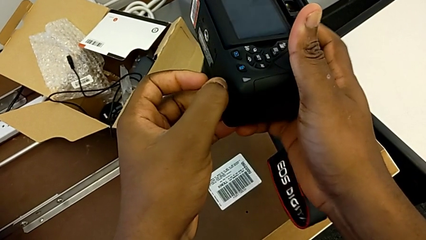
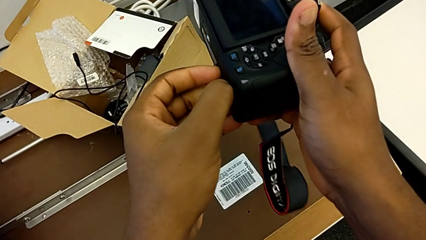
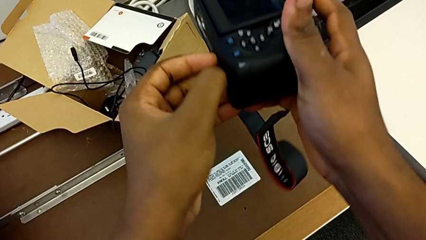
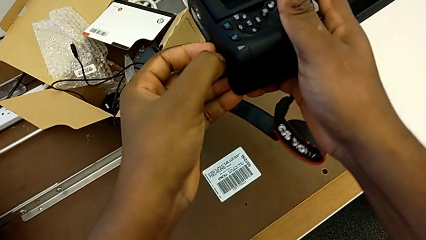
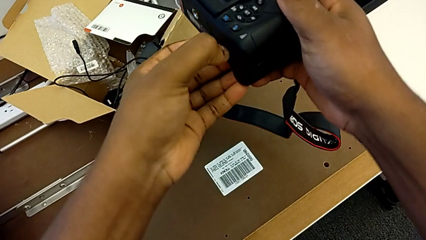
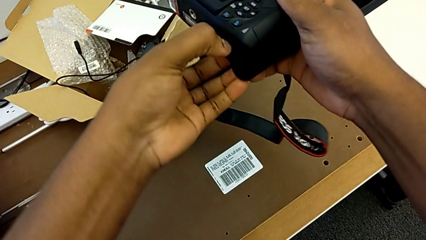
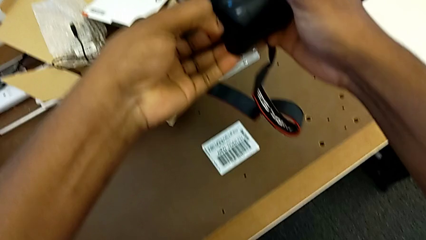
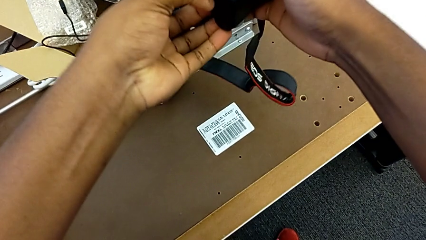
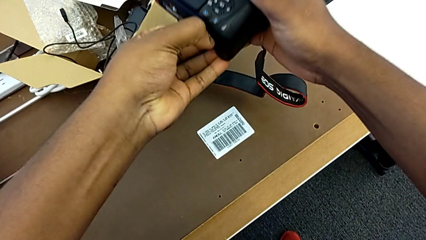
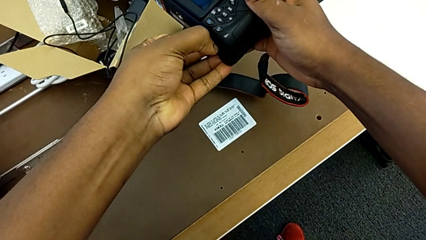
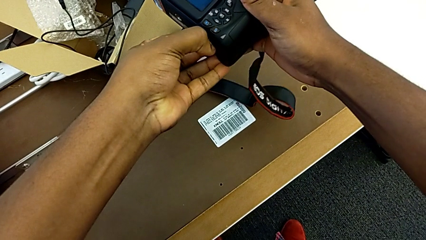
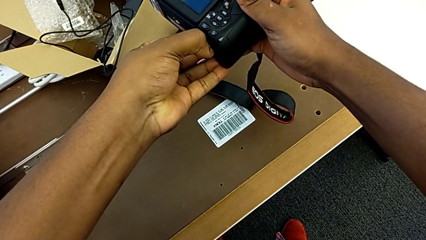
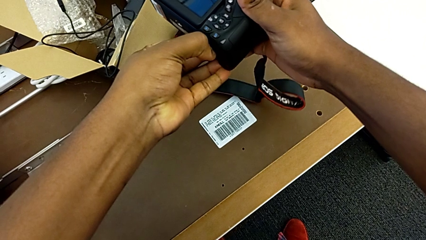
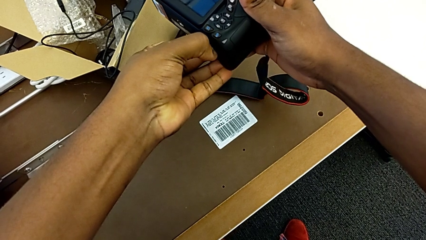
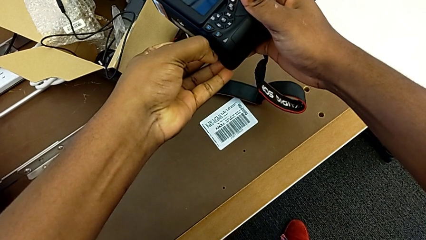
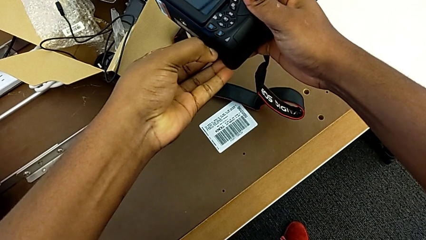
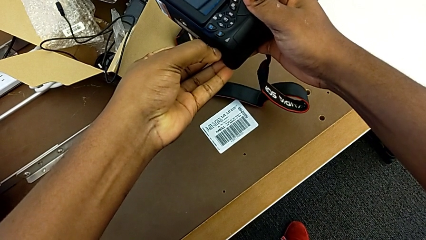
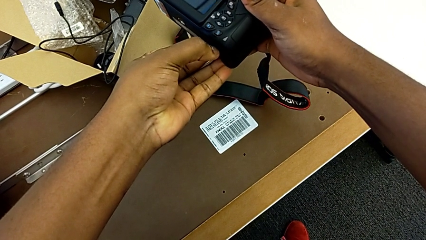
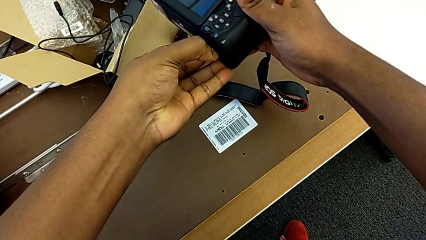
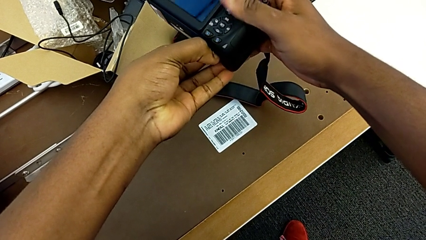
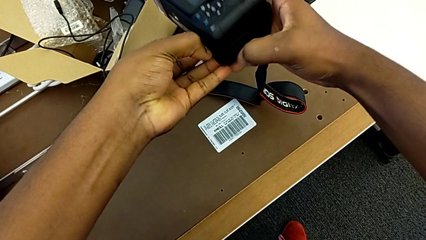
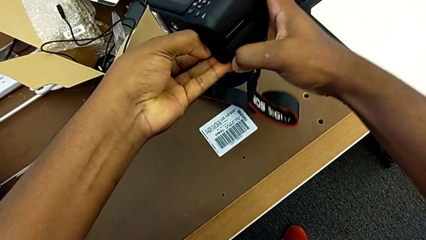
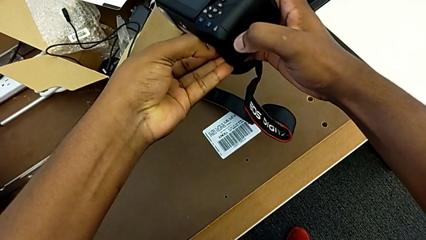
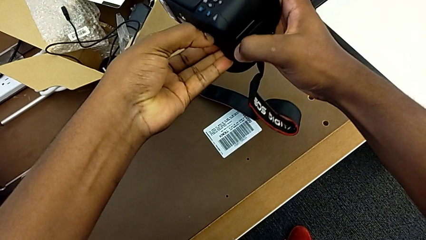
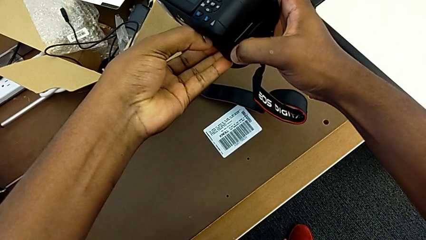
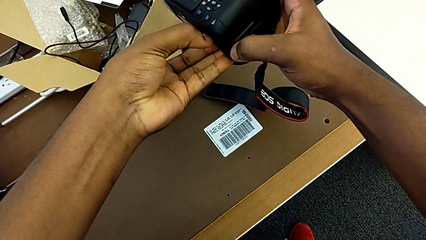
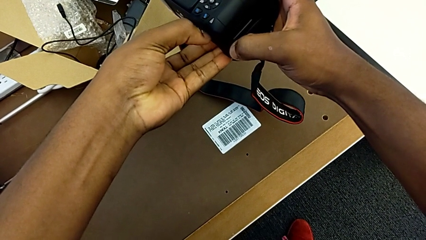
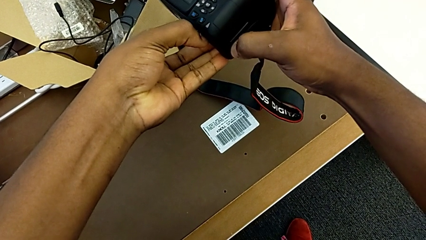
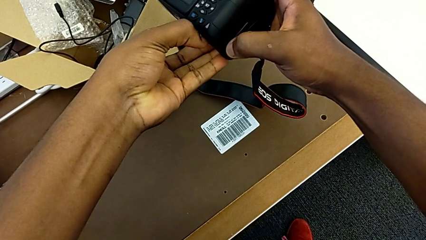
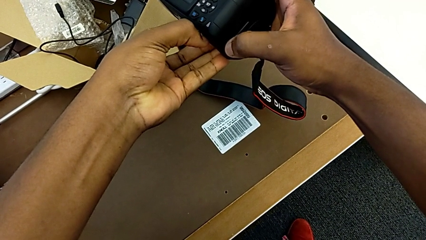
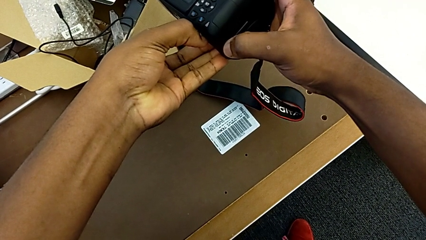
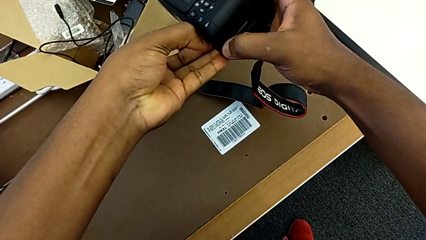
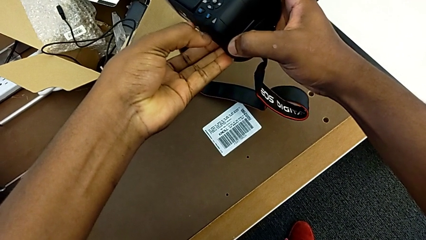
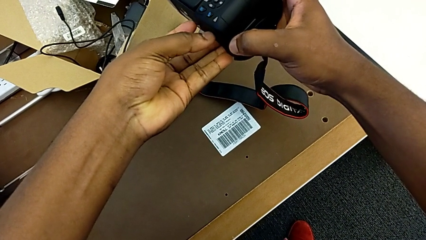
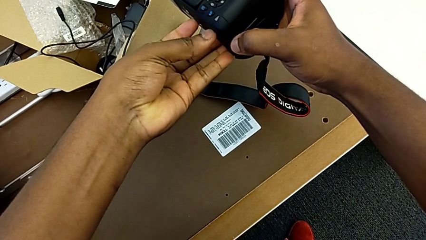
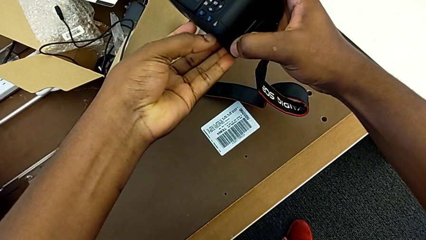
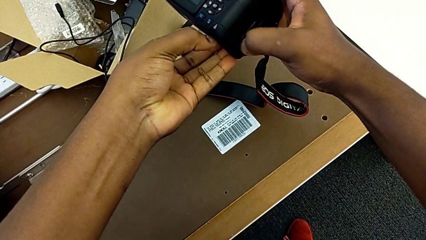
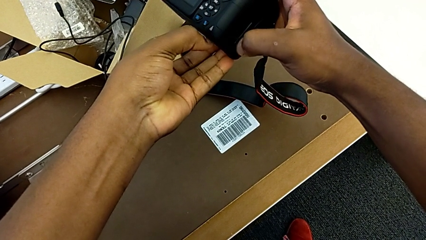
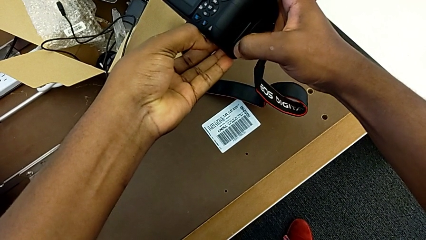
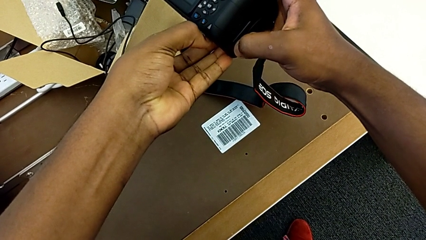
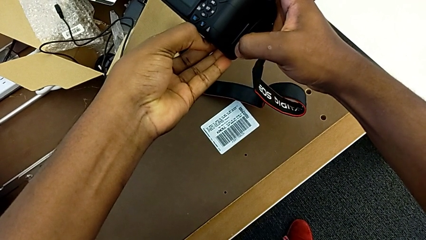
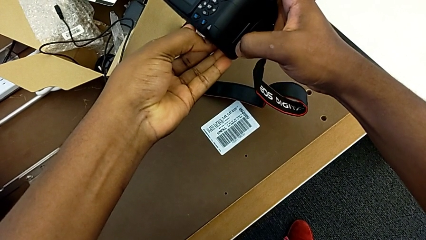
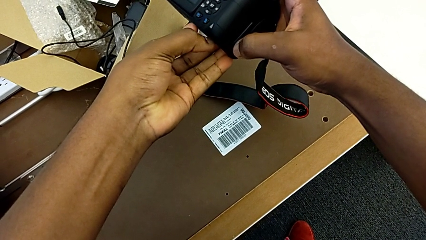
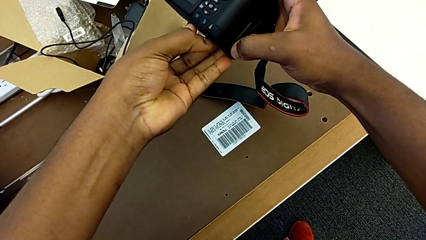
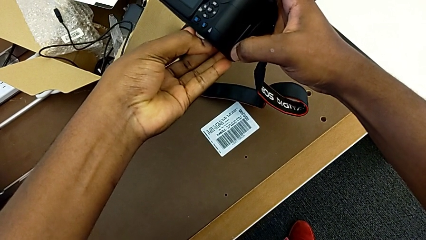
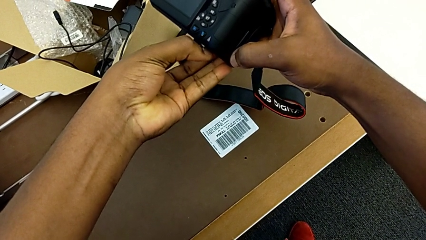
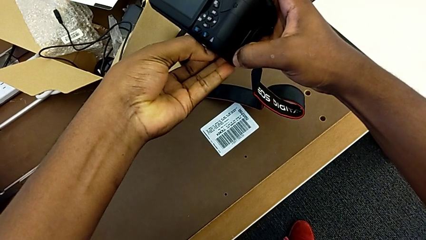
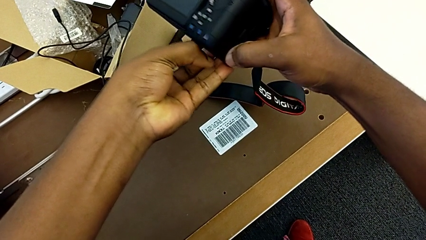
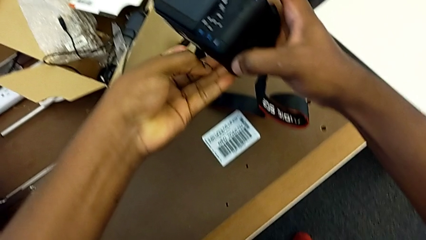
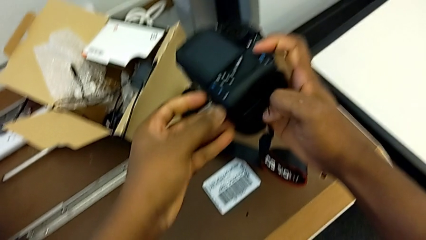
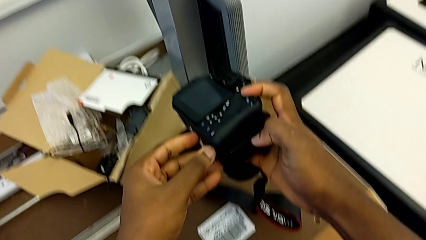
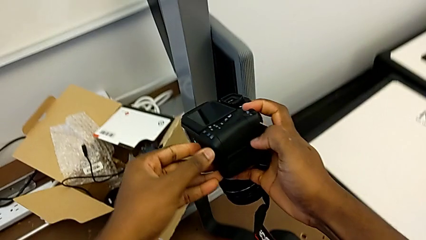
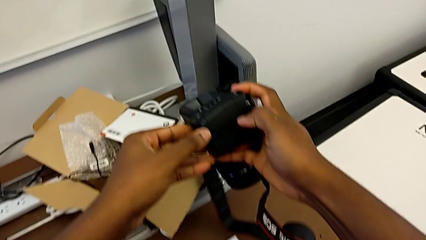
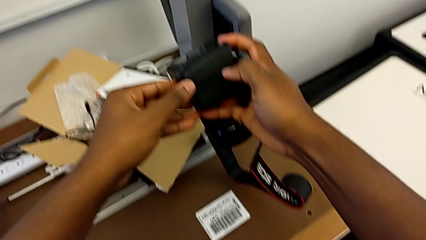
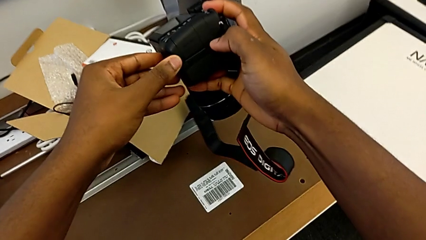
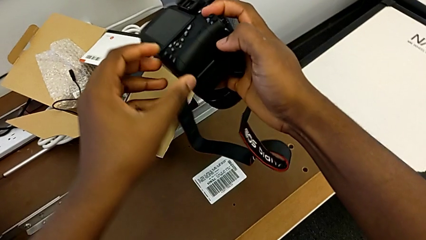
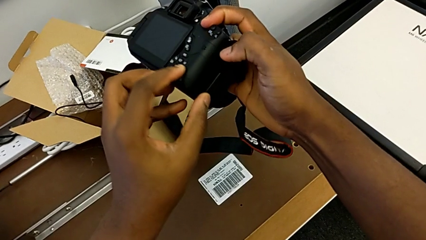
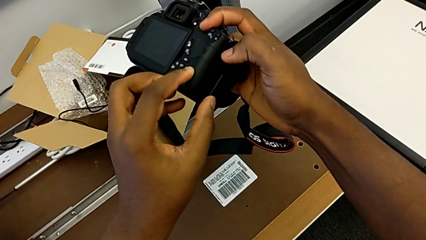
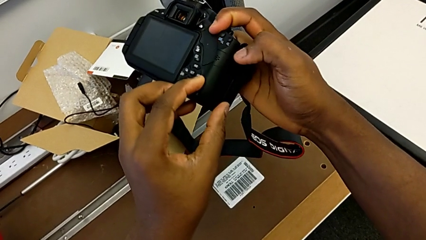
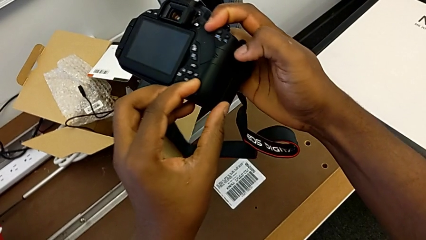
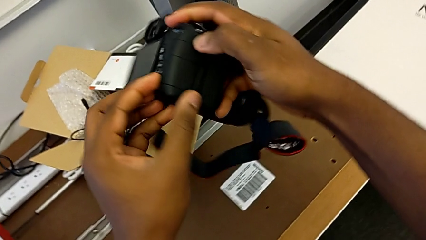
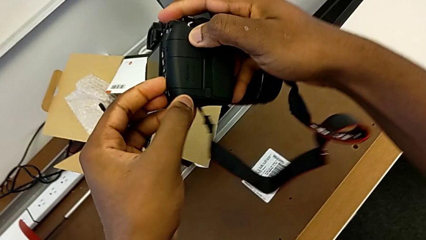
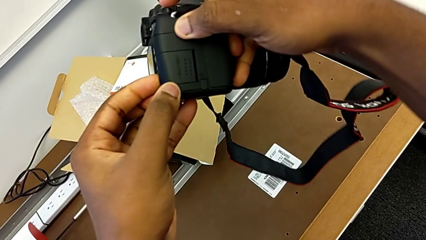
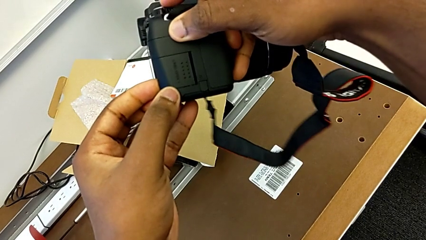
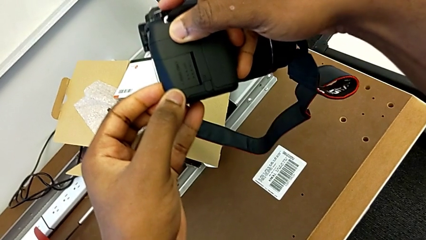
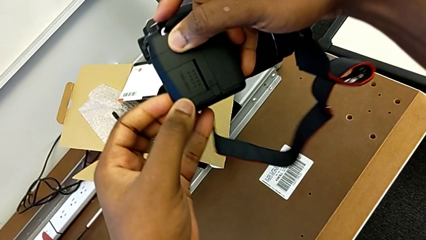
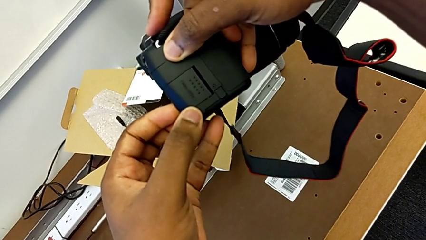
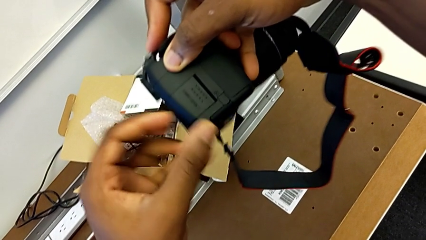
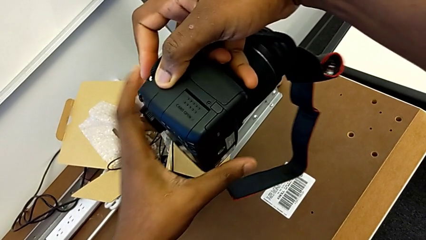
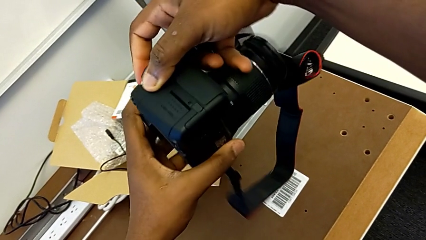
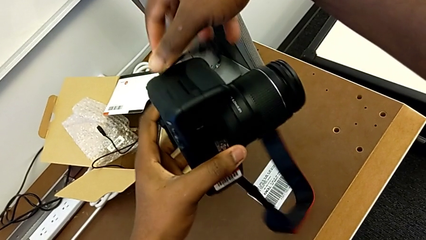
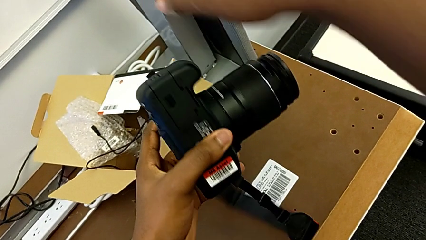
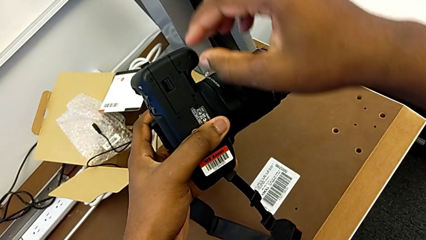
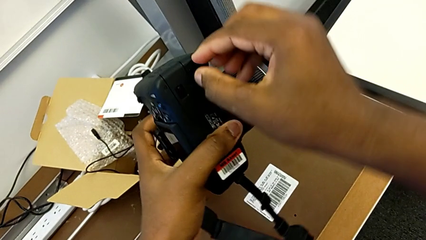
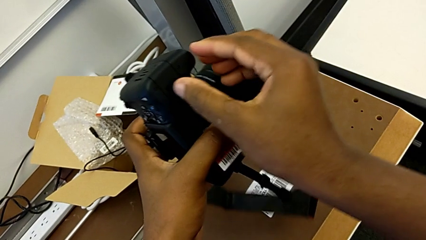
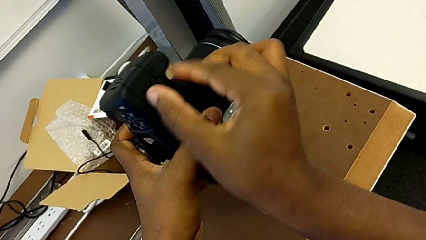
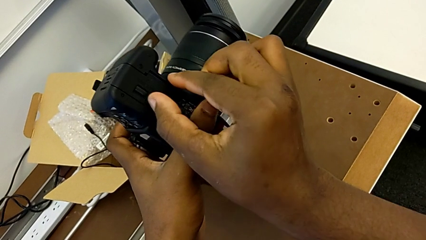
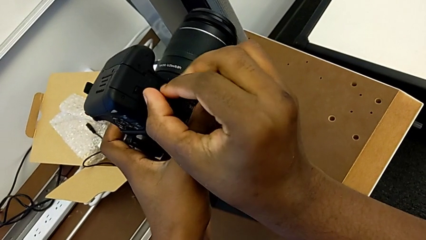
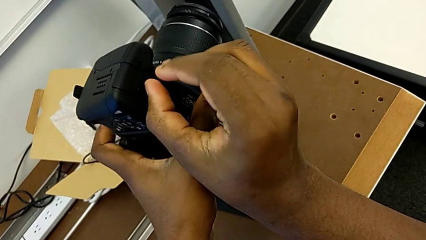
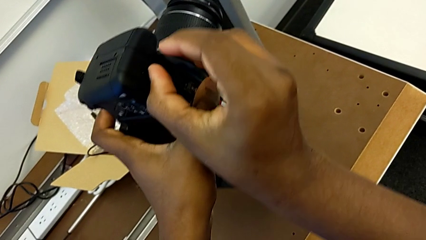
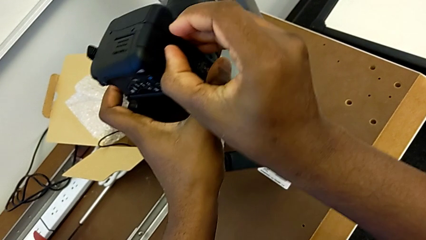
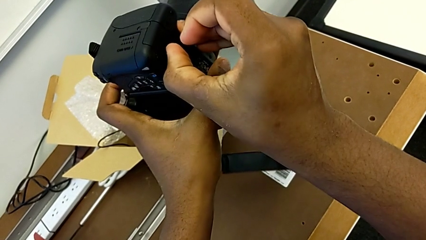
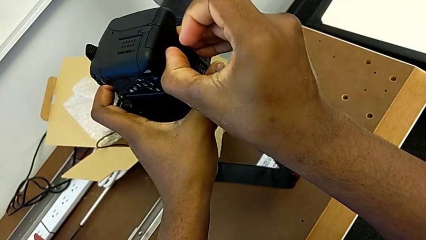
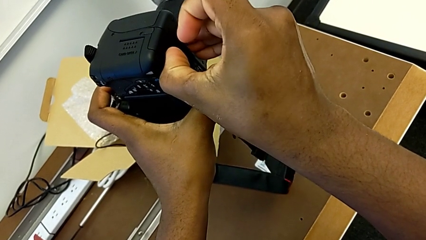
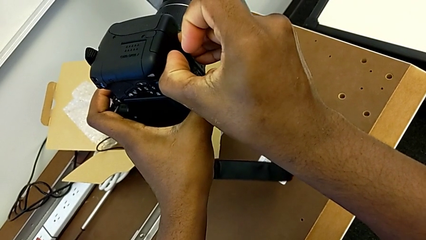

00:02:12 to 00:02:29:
The camera wearer is changing the battery regularly. They keep pulling the battery lock, flip the DSLR and begin to pull the battery lock.
